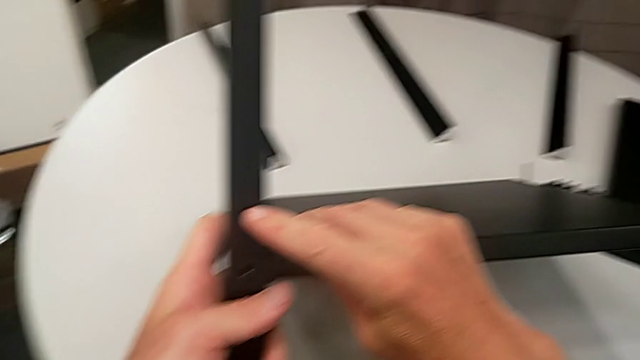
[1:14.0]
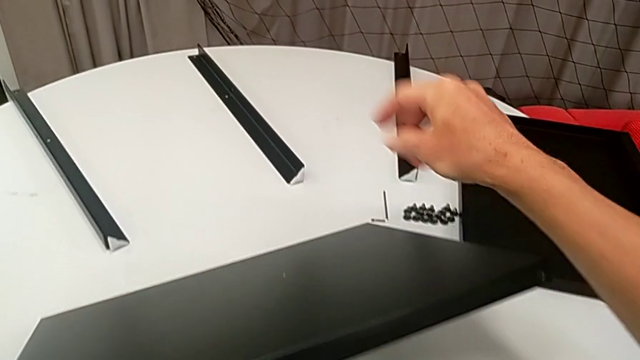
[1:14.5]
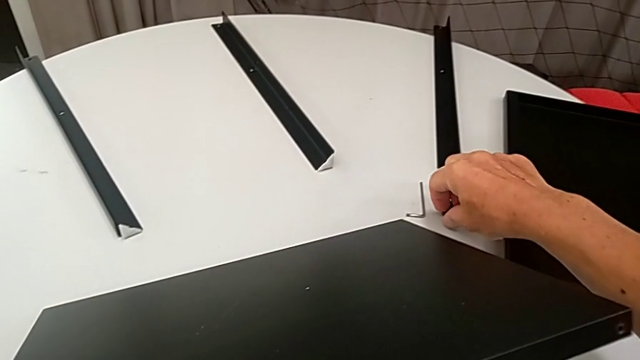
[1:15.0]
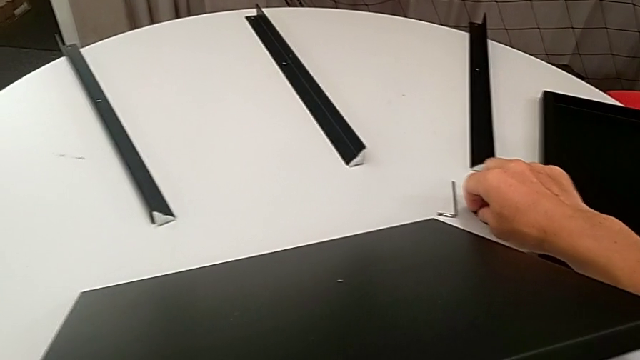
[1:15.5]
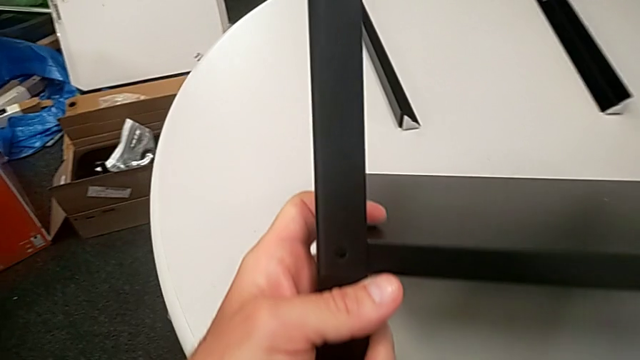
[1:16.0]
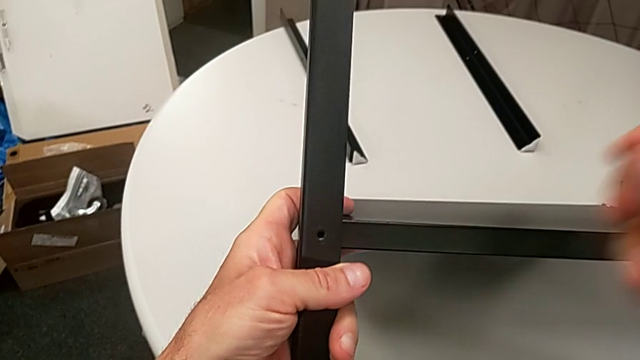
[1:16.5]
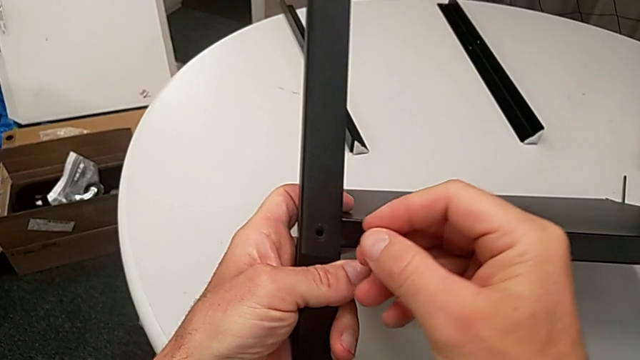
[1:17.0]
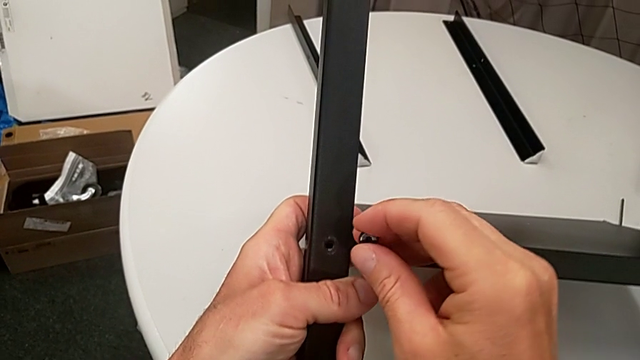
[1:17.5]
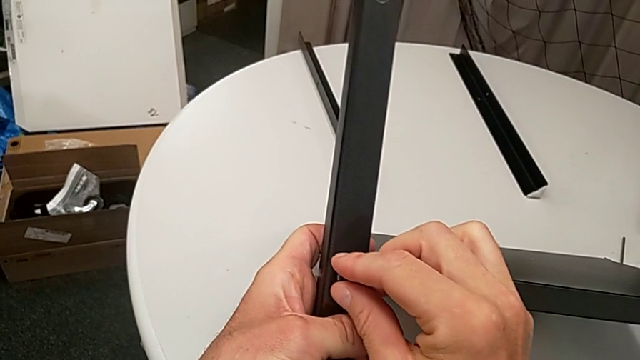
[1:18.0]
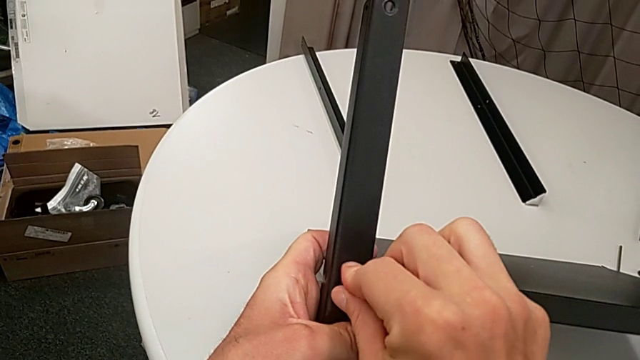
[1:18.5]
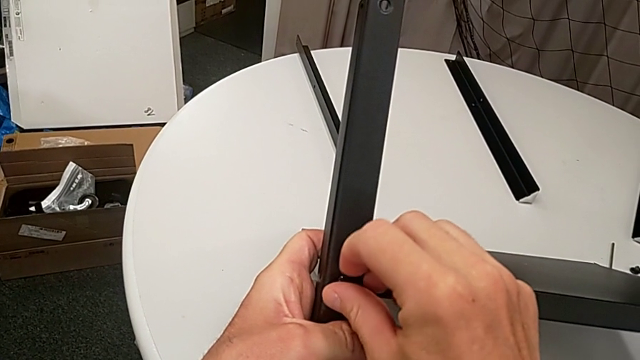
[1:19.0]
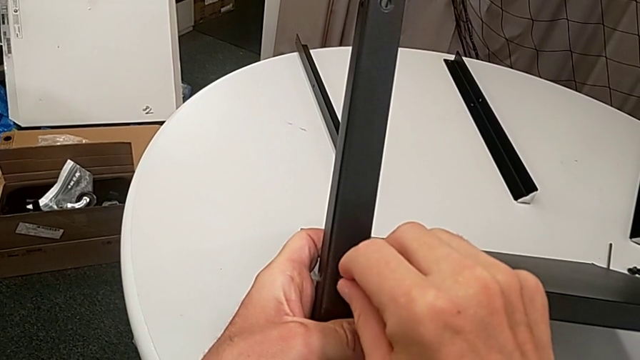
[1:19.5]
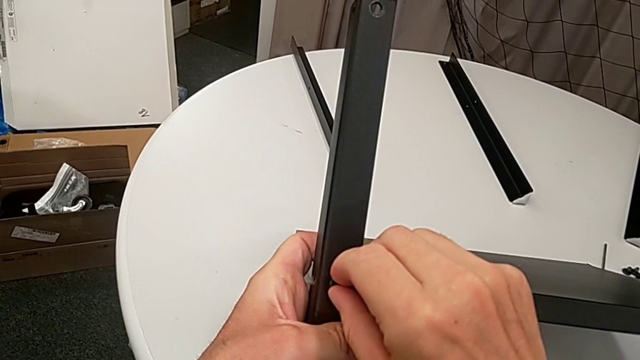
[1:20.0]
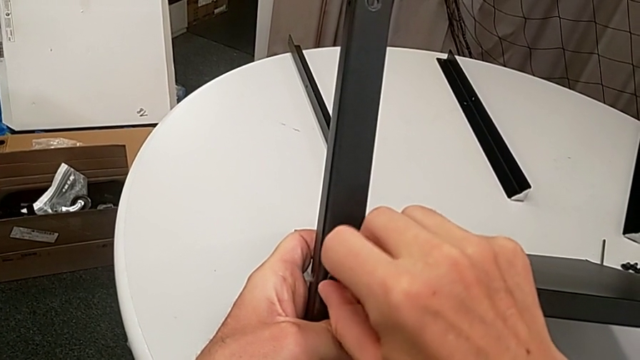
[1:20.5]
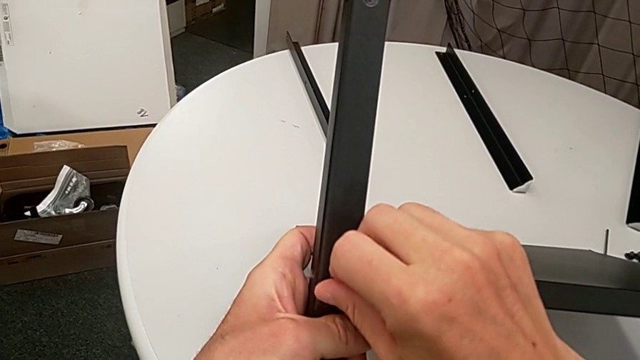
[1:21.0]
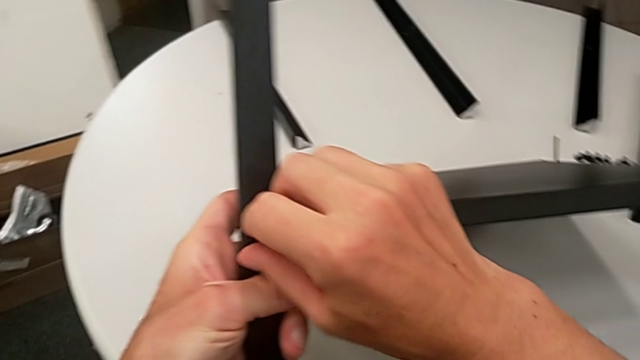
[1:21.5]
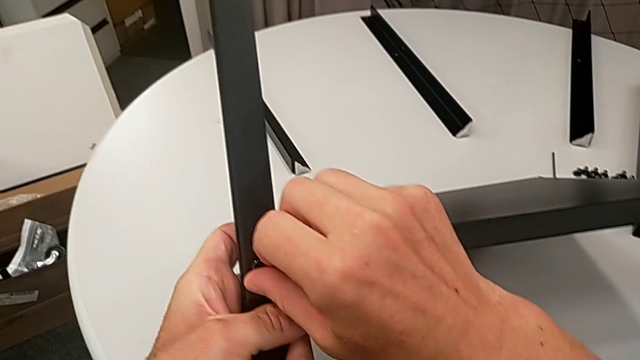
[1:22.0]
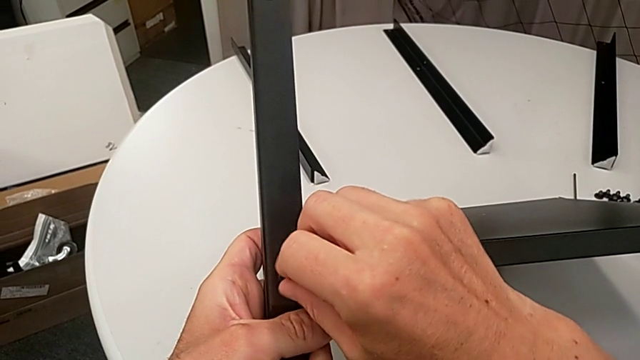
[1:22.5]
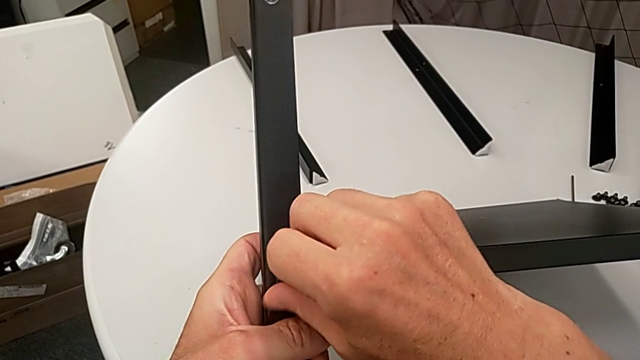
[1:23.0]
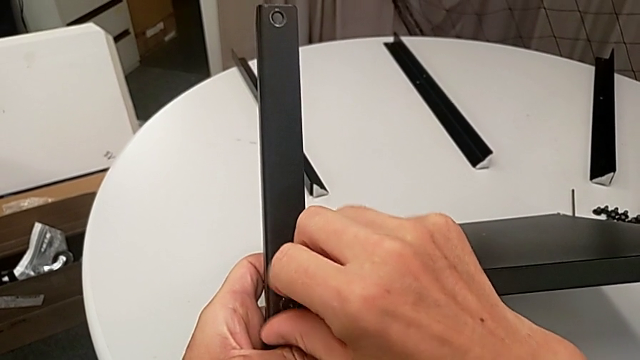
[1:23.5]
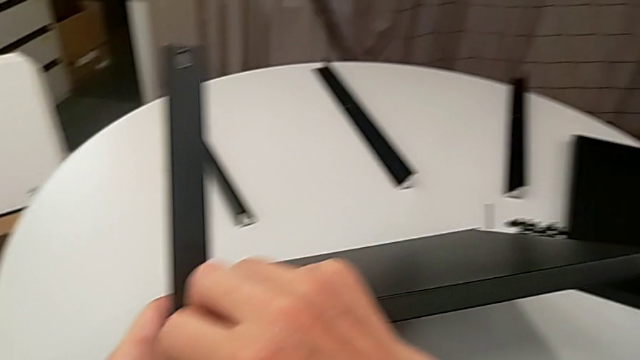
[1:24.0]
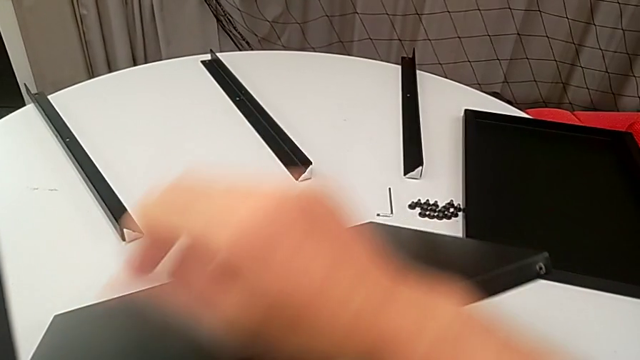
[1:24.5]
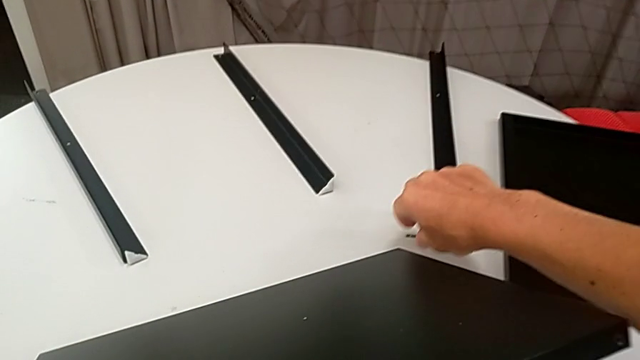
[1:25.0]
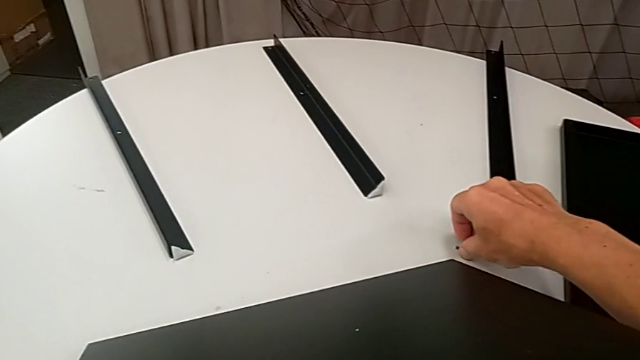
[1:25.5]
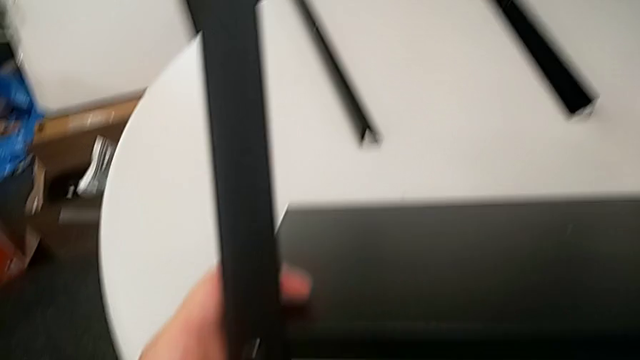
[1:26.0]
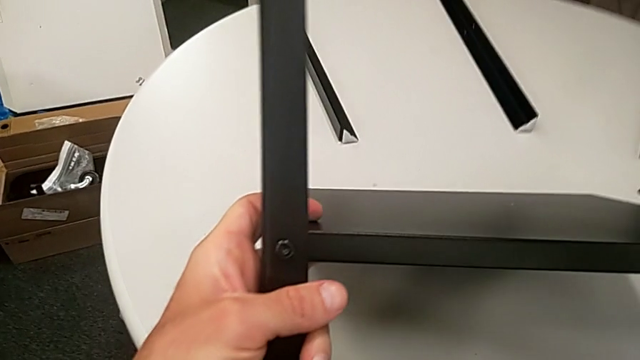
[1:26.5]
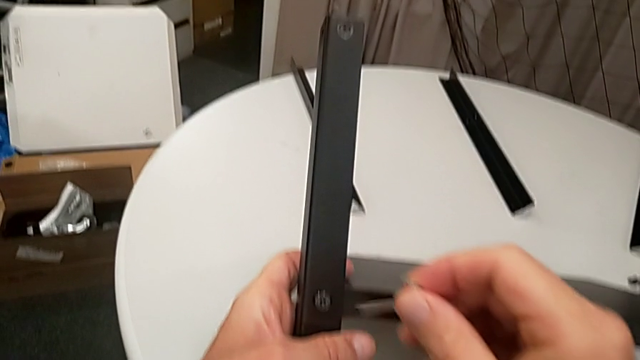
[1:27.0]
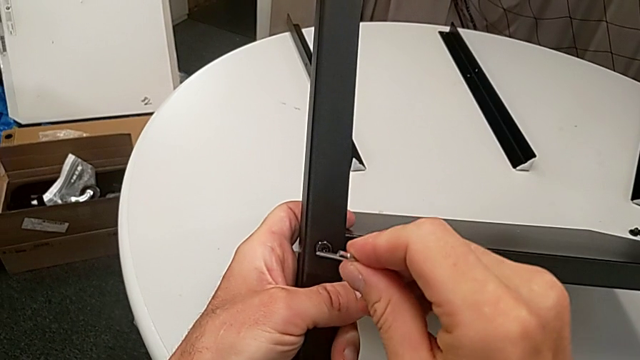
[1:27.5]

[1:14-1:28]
The camera wearer is assembling the legs of the nightstand. They approach the hex socket head, grab it, insert it, screw it, grab the Allen wrench and insert it.

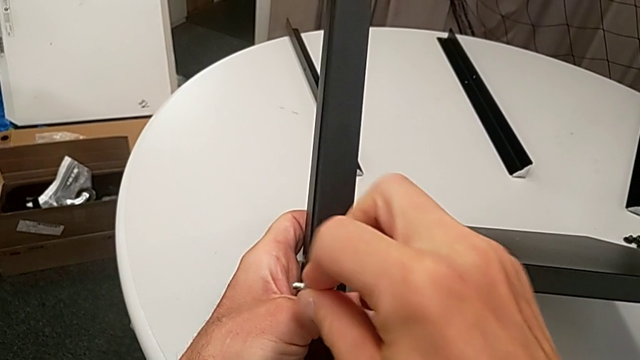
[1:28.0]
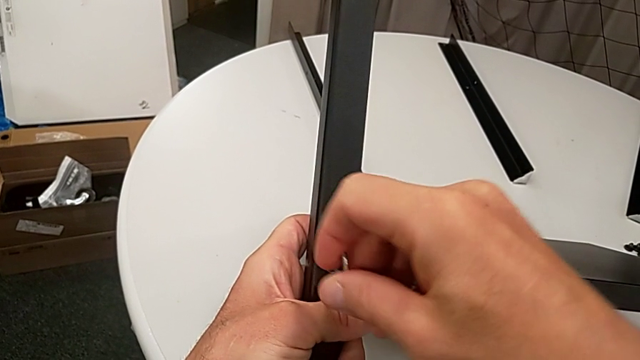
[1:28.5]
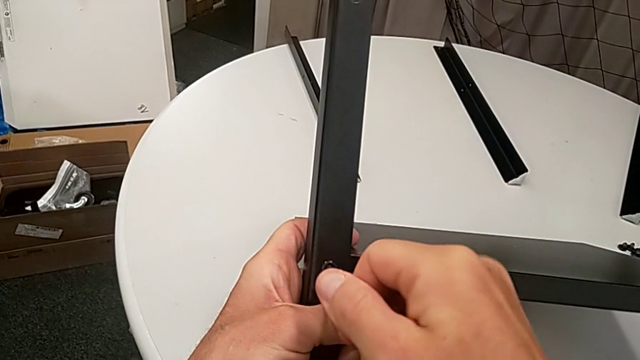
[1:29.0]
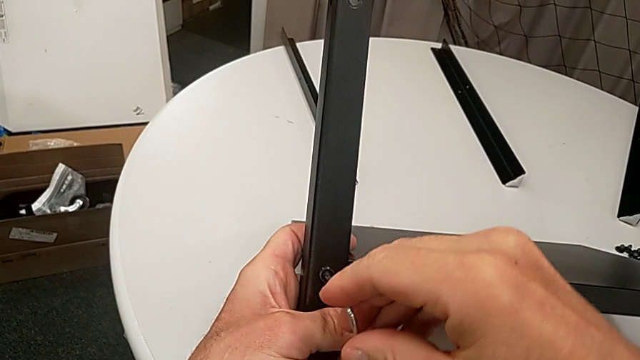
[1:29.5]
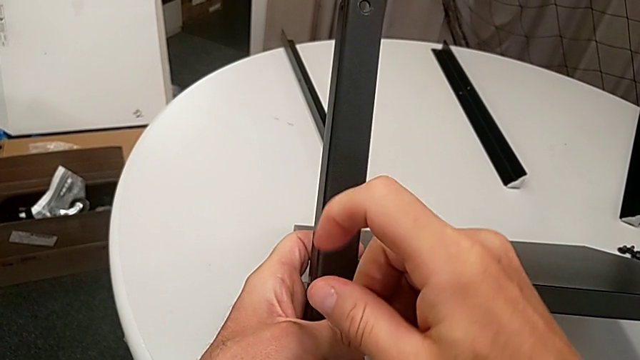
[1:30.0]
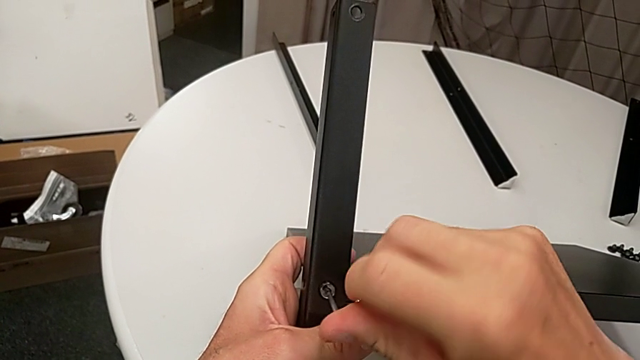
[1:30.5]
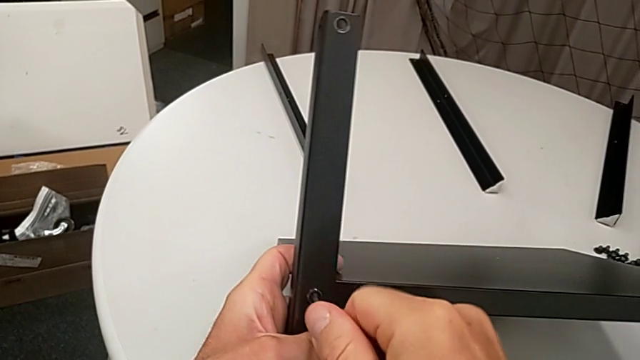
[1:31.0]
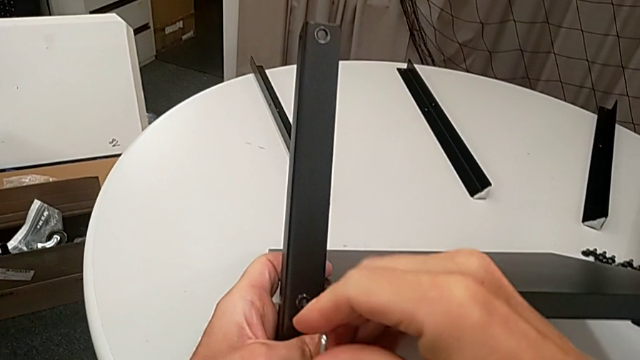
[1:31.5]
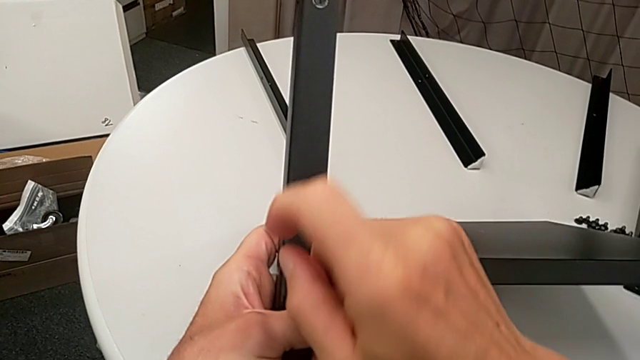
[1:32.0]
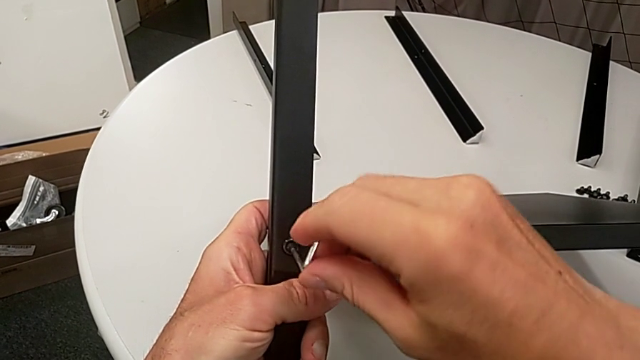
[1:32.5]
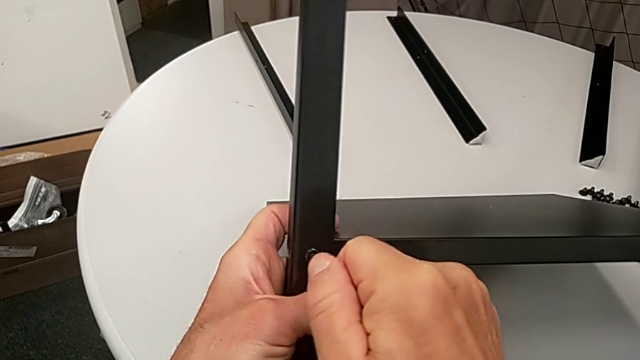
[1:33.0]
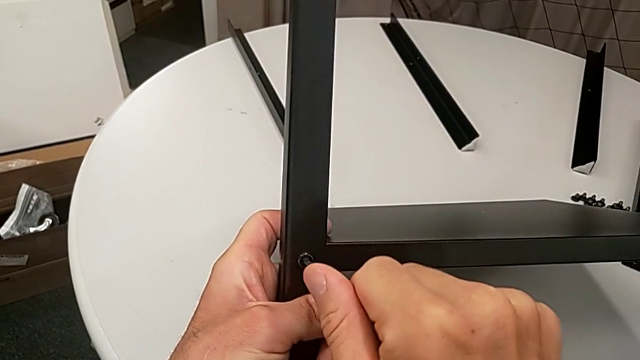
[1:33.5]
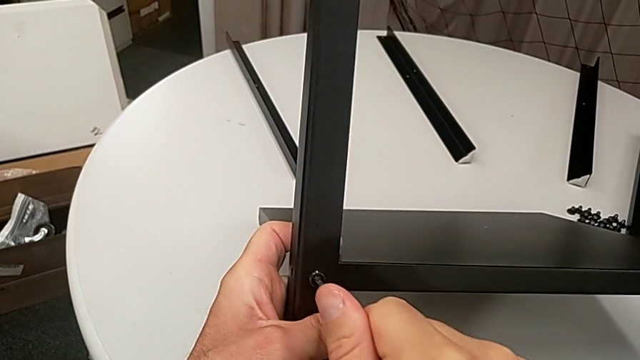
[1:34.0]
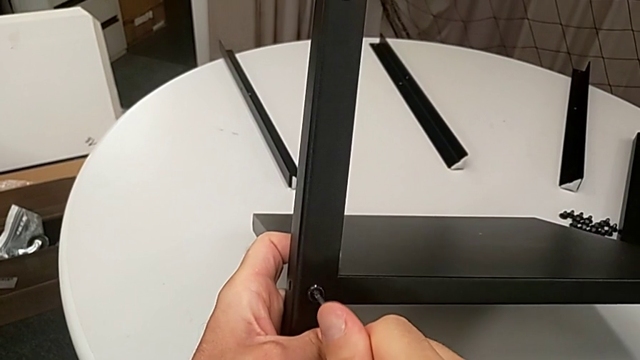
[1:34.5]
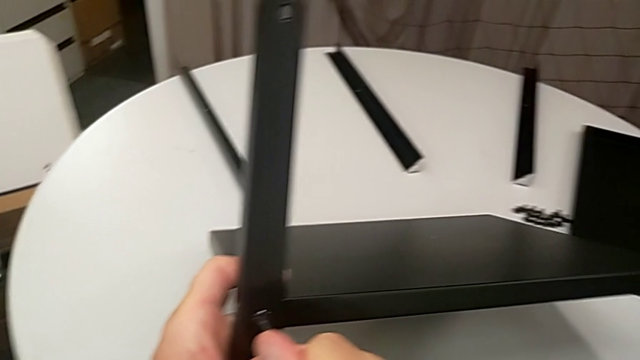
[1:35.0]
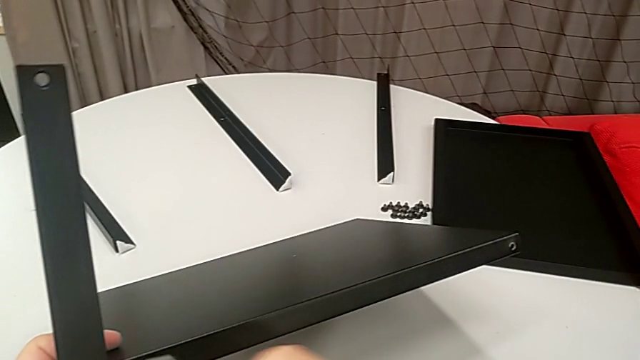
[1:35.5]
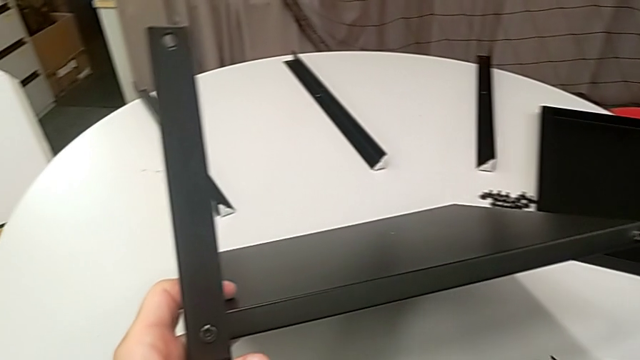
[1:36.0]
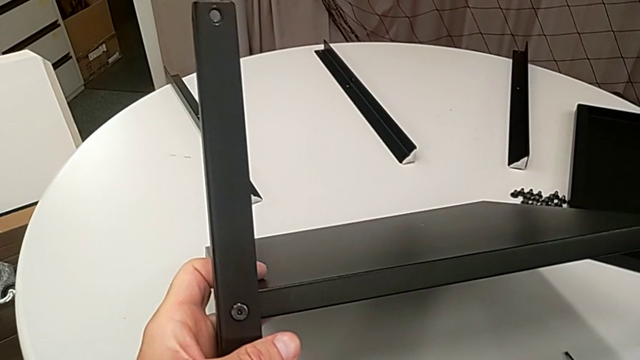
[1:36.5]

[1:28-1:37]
The camera wearer is assembling the legs of the nightstand. They screw the hex socket head, withdraw the Allen wrench and place it.
